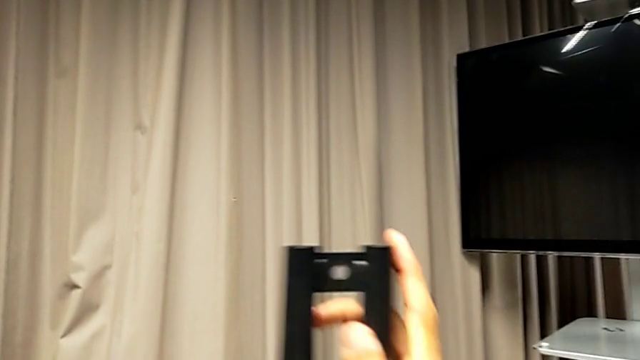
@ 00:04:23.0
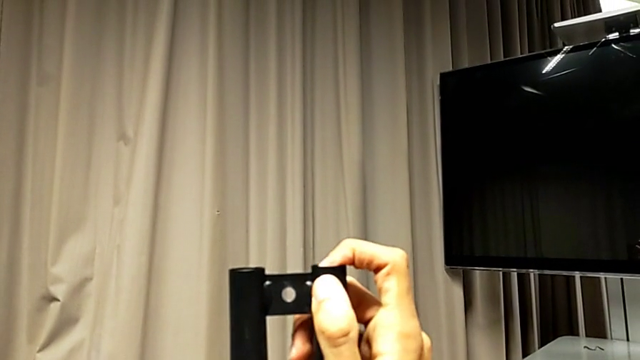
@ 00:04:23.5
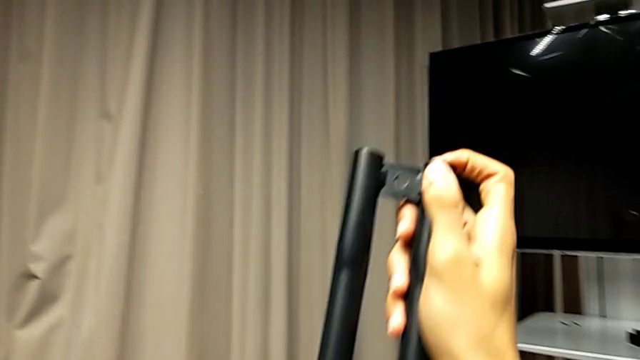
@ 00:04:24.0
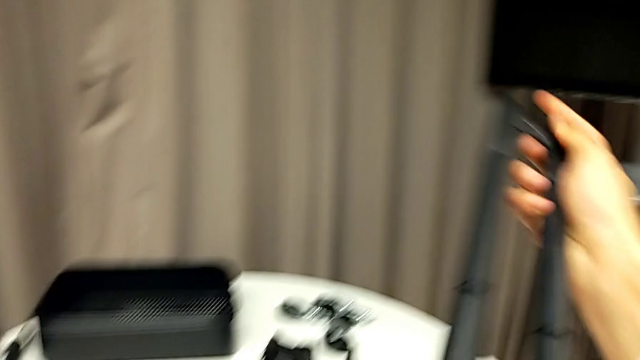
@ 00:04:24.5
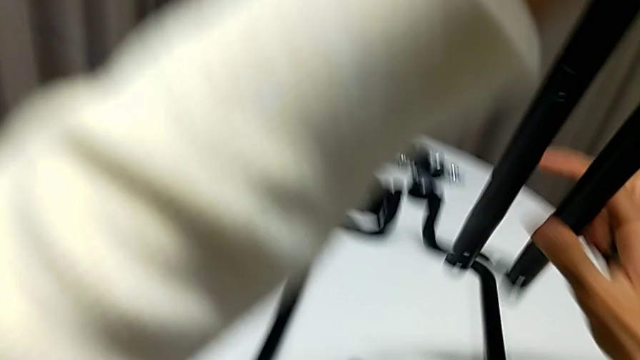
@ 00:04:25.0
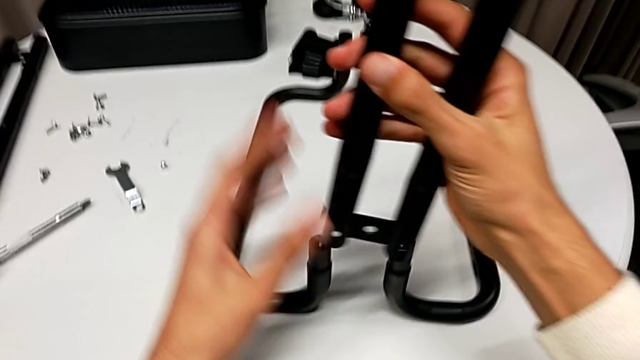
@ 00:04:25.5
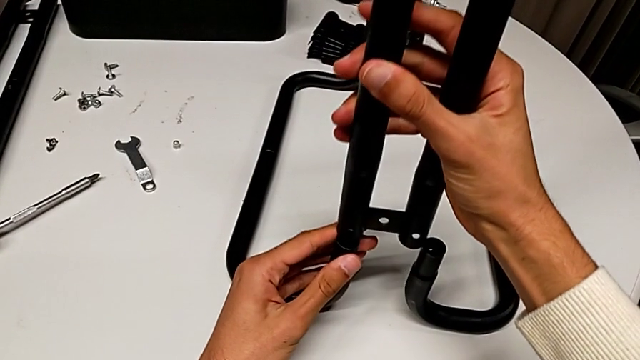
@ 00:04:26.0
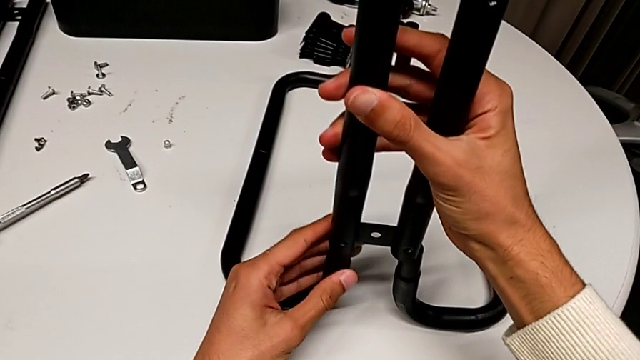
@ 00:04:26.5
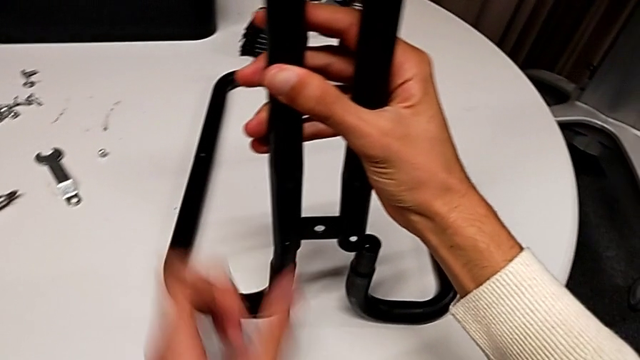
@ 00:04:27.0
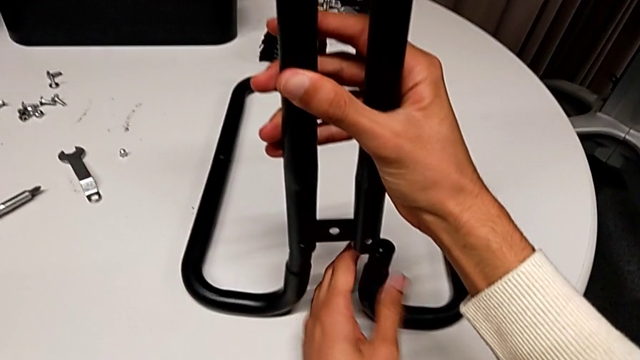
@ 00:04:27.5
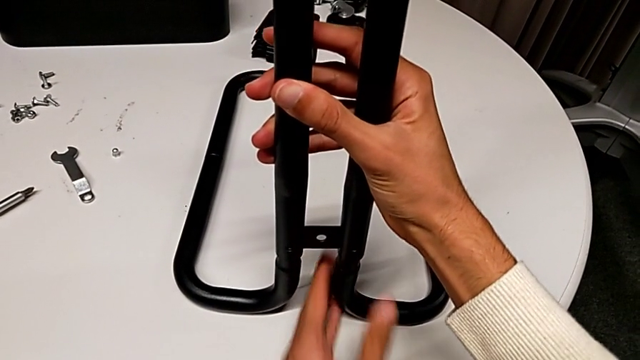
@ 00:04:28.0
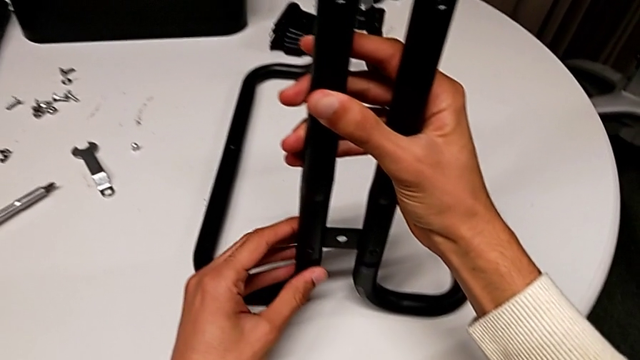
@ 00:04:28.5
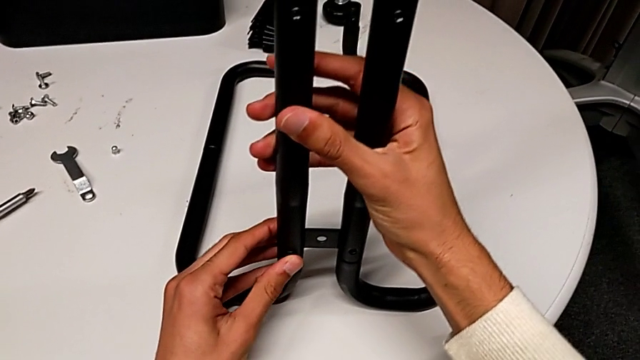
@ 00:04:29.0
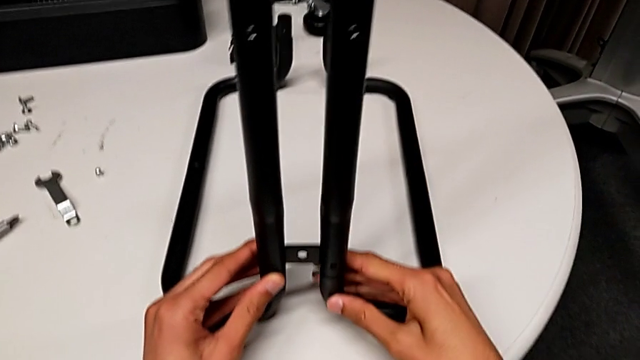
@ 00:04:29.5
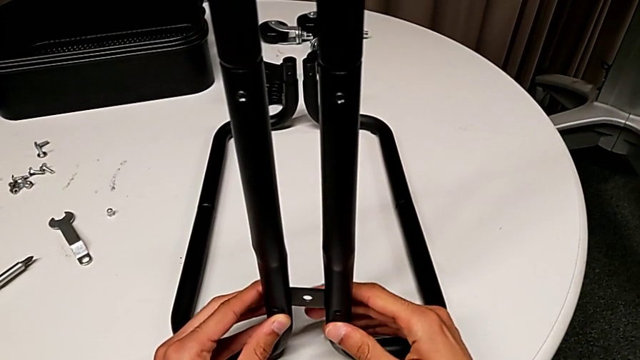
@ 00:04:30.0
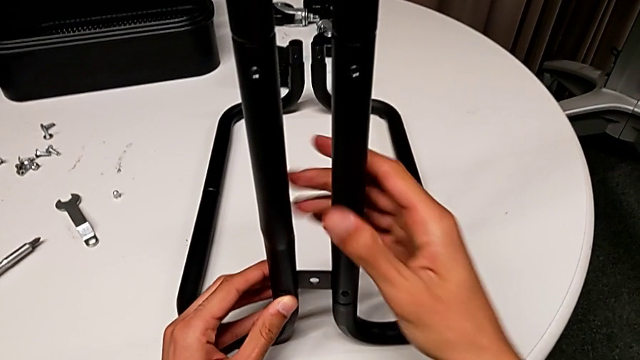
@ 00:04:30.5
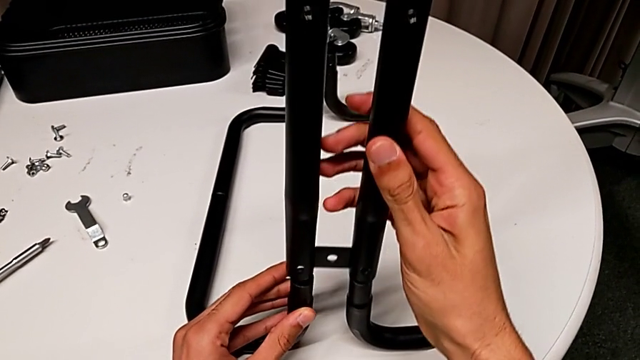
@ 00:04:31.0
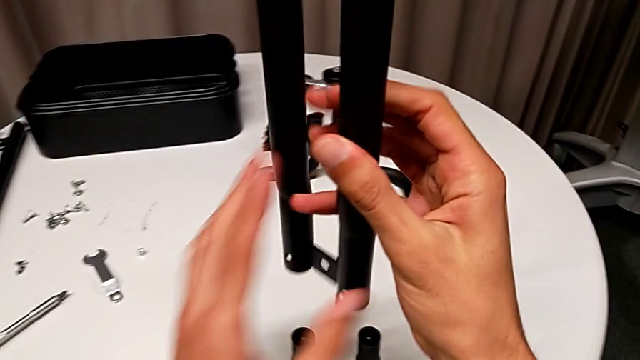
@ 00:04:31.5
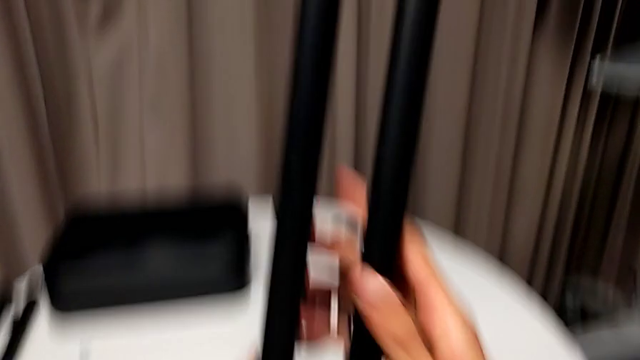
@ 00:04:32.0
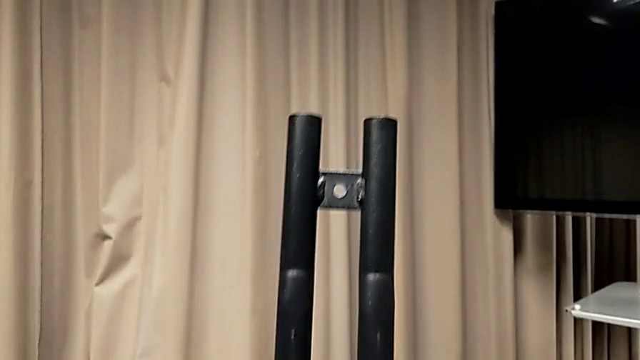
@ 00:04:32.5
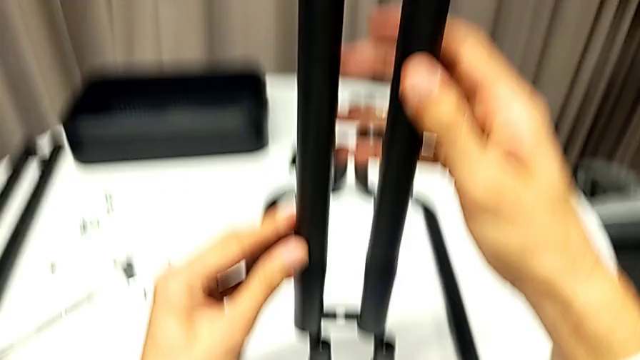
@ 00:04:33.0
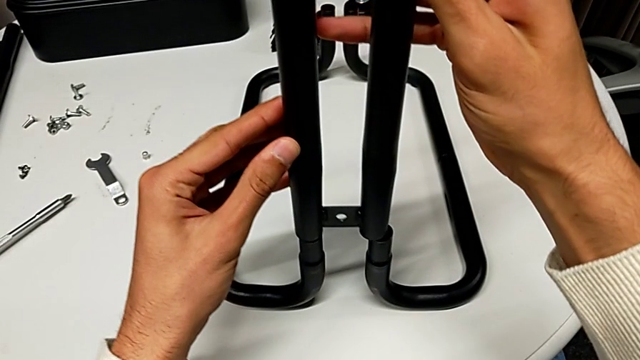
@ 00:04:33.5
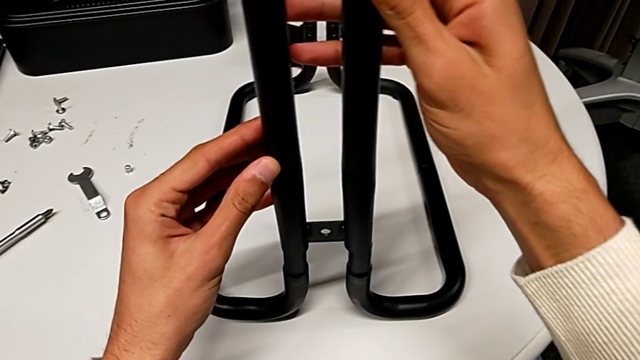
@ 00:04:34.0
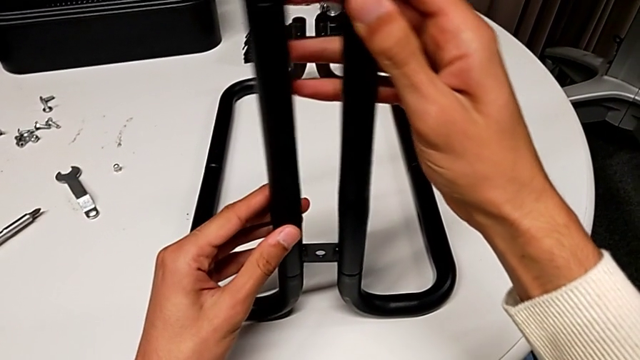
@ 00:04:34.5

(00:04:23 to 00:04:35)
The camera wearer is assembling the sidebars into the base frame. They flip the first leg, align it, assemble it, disassemble it, rotate it and assemble it.

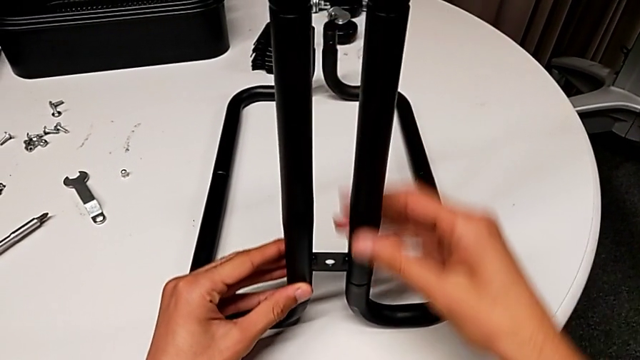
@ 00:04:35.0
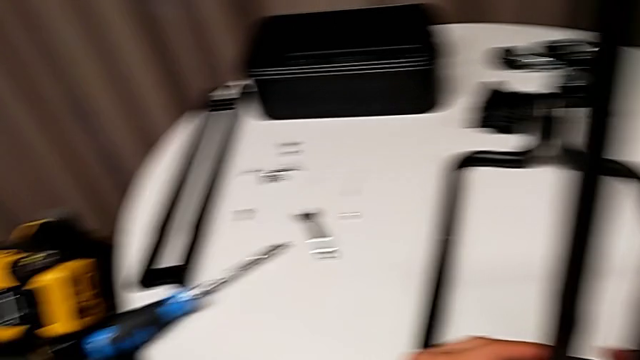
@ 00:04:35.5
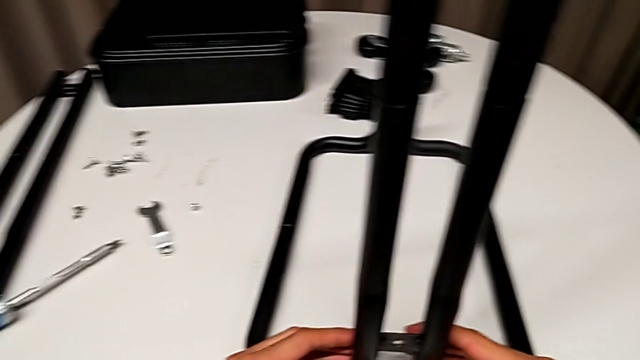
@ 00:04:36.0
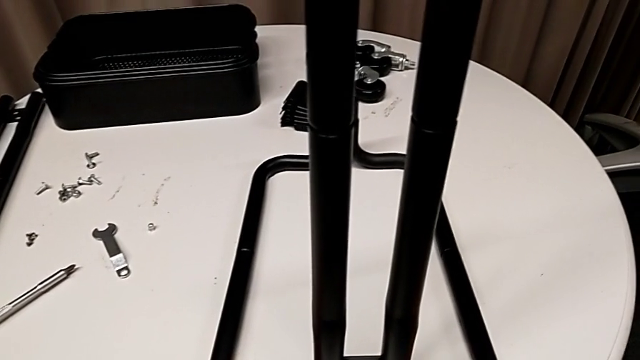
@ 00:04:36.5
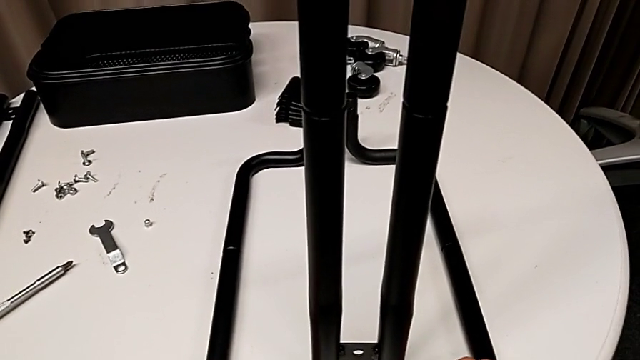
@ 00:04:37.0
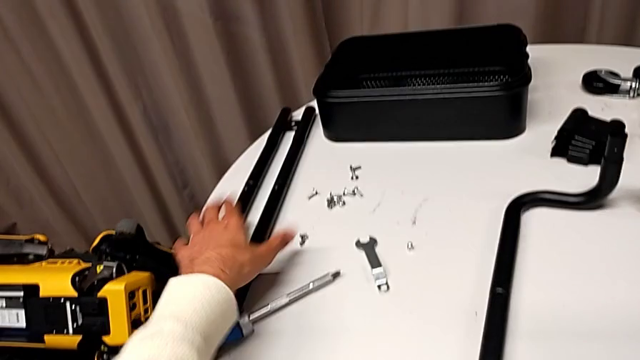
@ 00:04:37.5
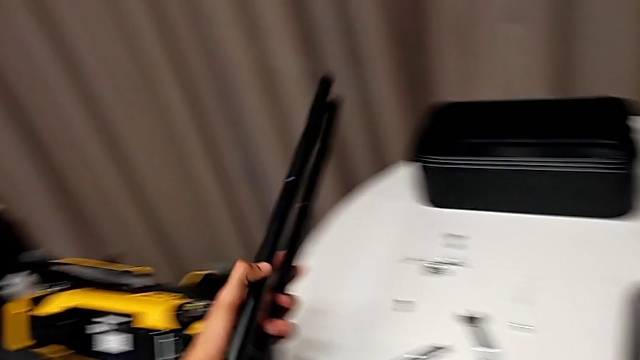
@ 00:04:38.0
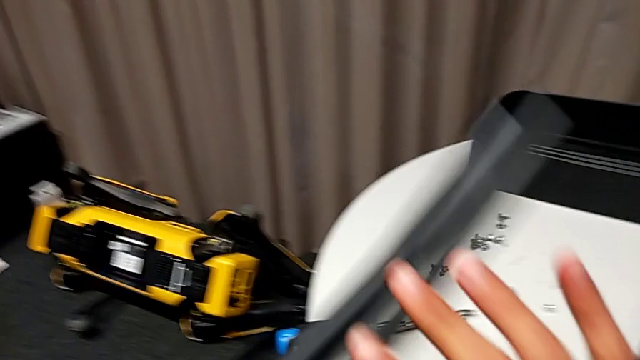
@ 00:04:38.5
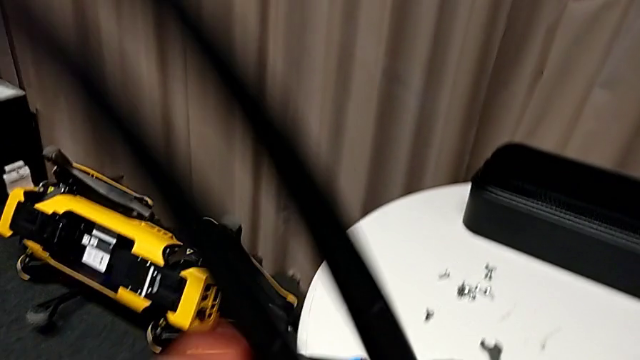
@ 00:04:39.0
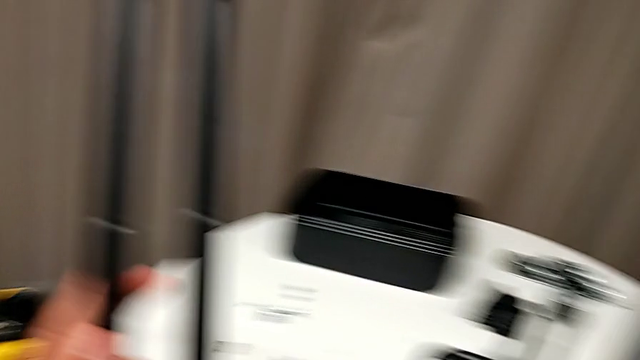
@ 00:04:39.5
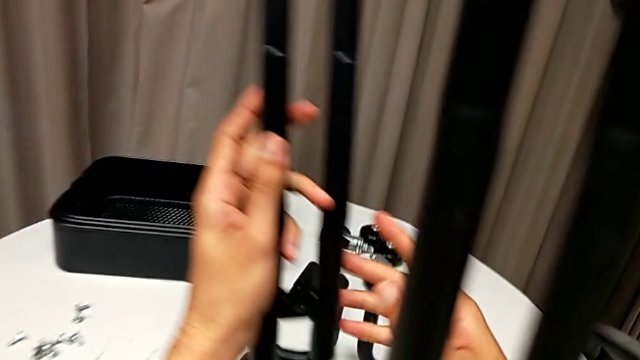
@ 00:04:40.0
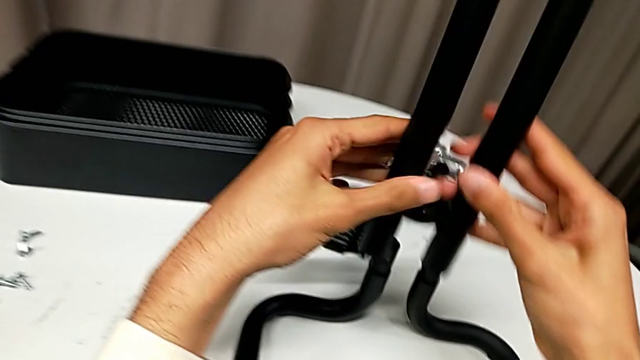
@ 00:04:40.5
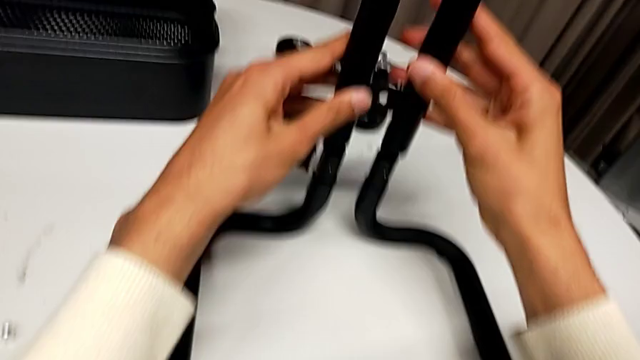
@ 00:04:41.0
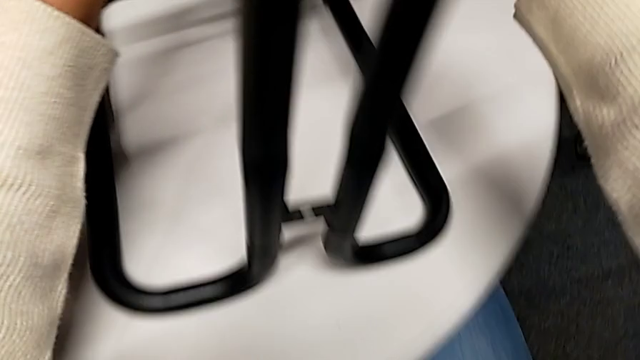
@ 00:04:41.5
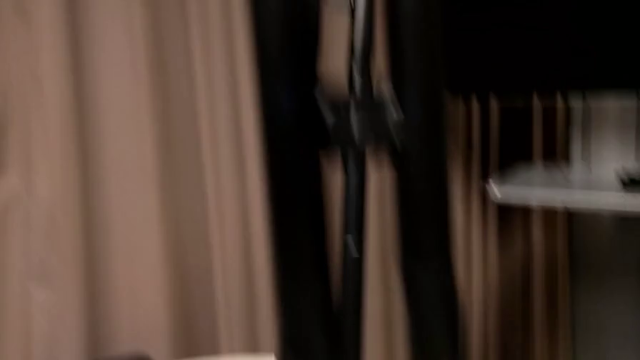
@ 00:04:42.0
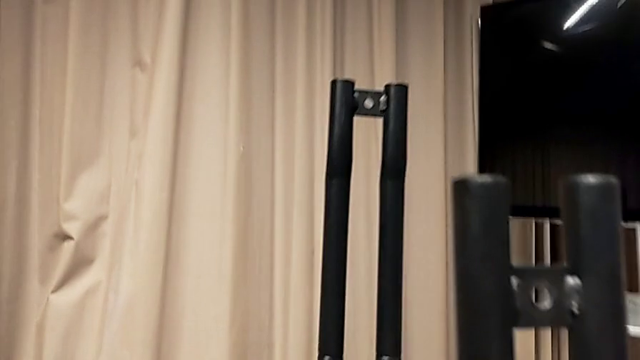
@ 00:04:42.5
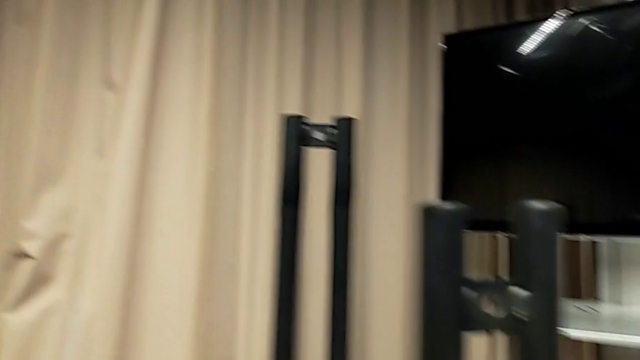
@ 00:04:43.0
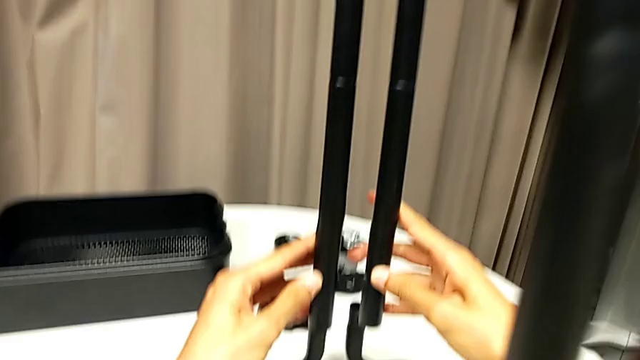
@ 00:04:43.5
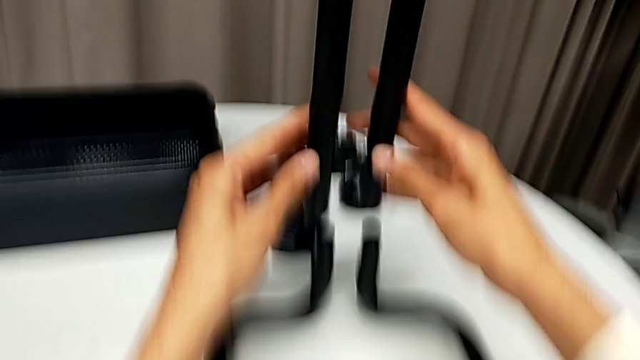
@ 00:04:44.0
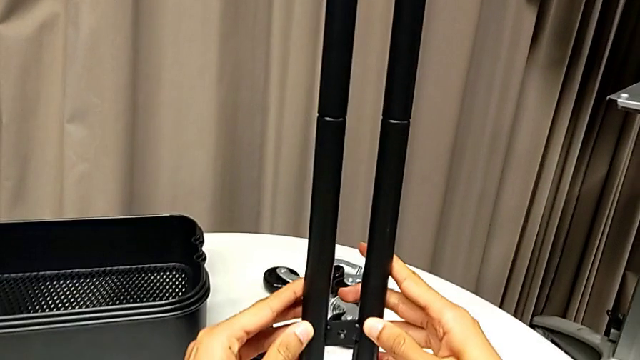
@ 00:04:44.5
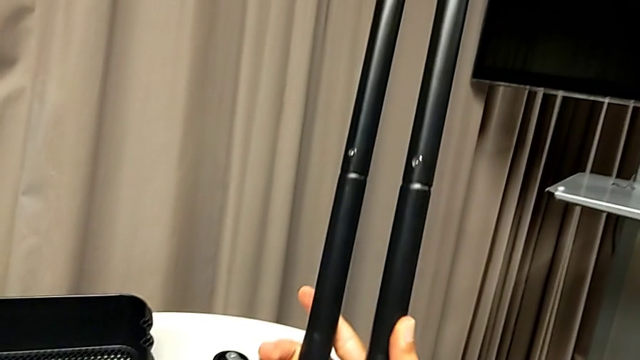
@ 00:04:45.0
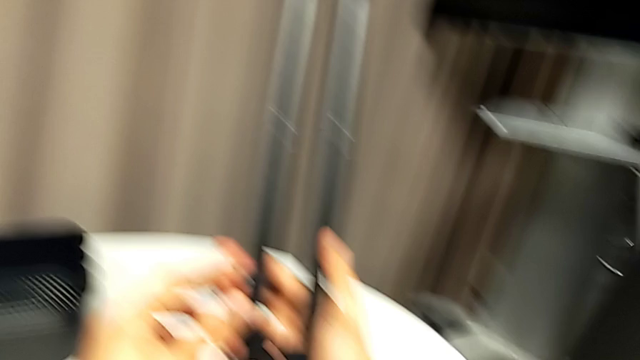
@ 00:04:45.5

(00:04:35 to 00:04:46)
The camera wearer is assembling the sidebars into the base frame. They grab the second leg, flip it and rotate it.
